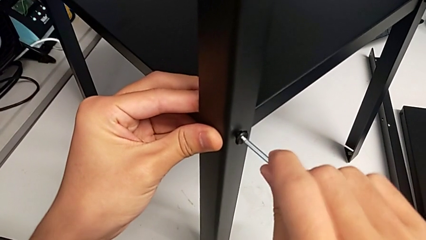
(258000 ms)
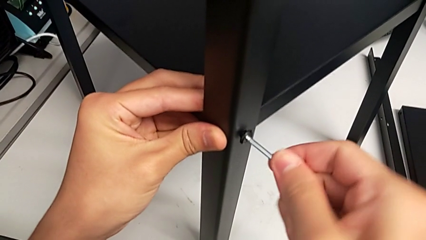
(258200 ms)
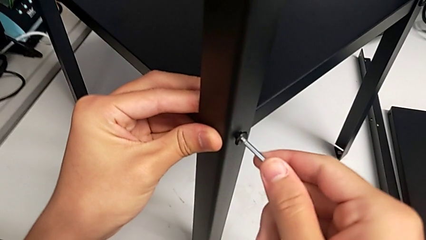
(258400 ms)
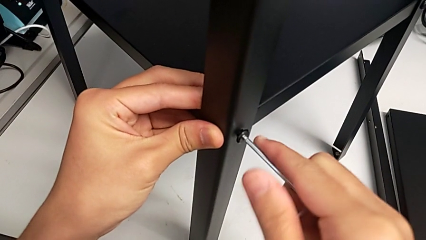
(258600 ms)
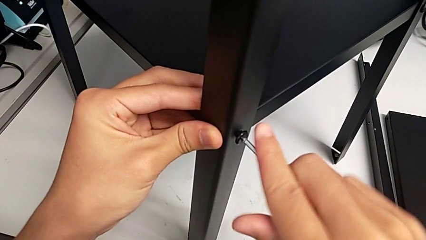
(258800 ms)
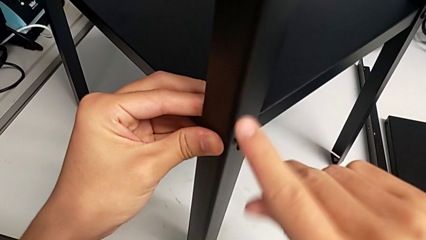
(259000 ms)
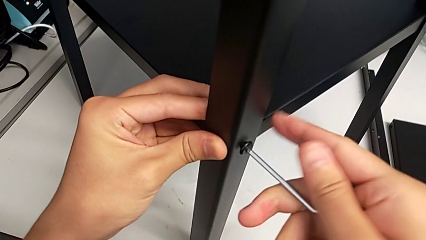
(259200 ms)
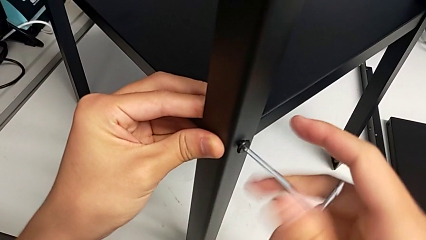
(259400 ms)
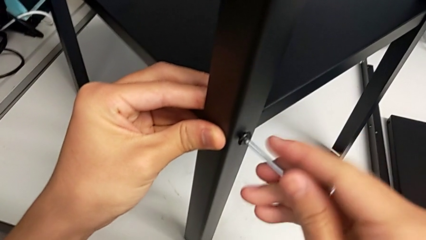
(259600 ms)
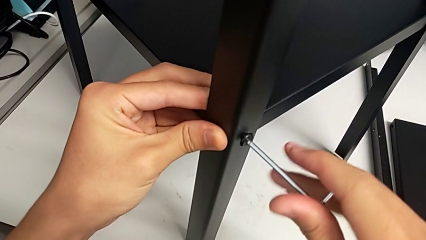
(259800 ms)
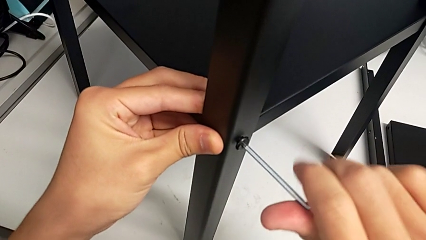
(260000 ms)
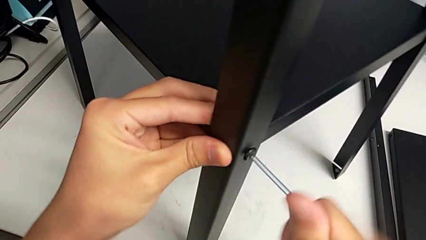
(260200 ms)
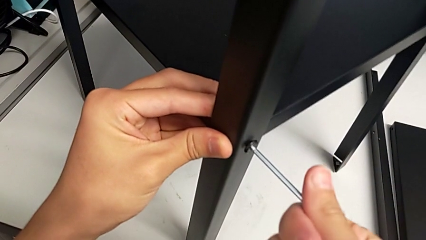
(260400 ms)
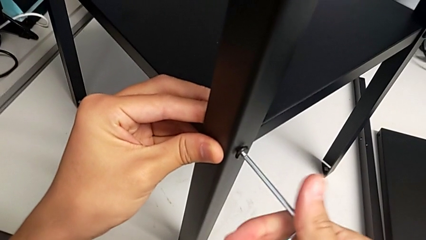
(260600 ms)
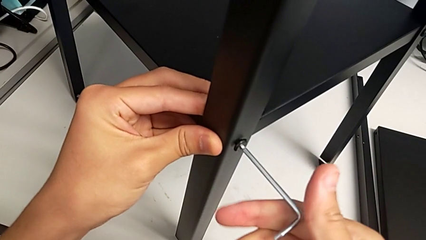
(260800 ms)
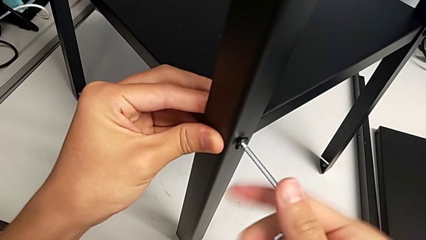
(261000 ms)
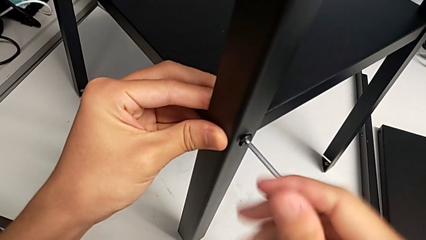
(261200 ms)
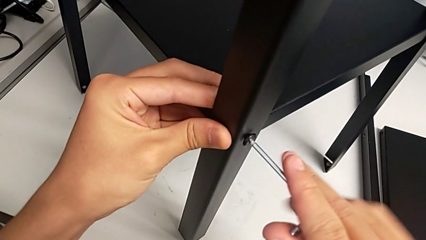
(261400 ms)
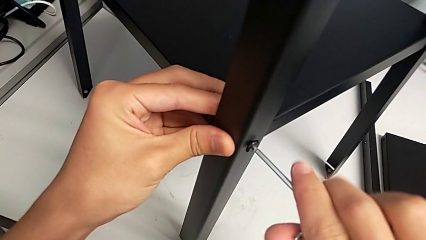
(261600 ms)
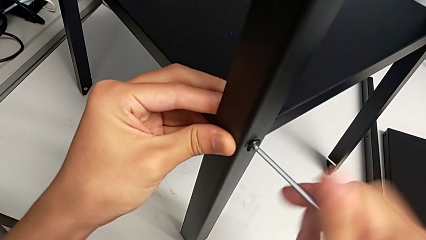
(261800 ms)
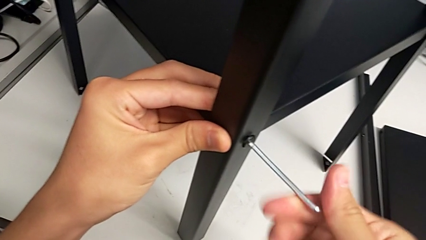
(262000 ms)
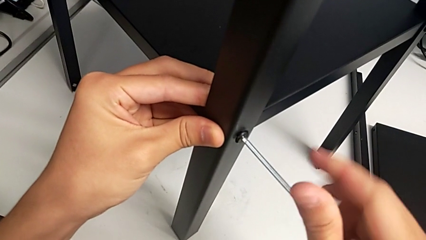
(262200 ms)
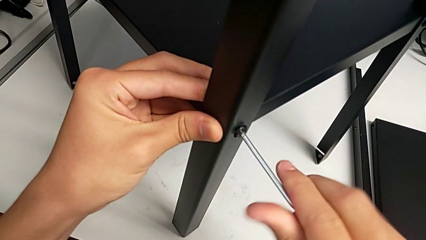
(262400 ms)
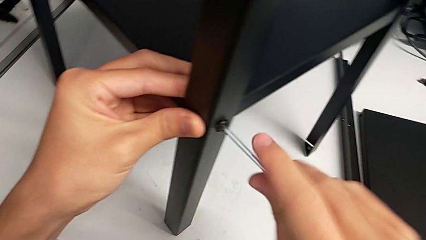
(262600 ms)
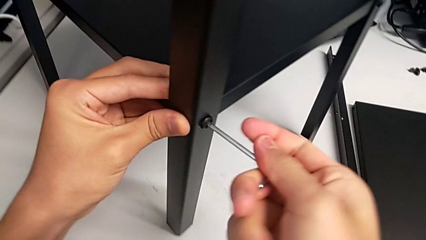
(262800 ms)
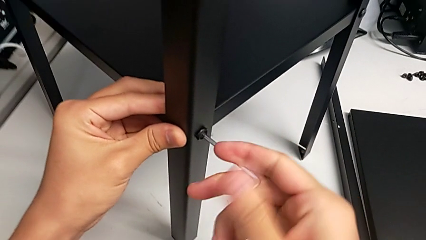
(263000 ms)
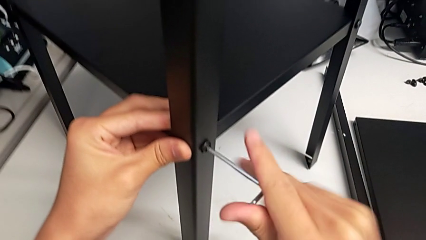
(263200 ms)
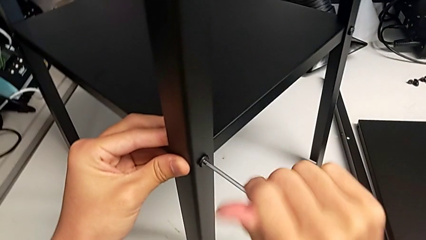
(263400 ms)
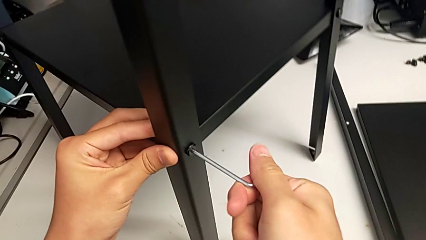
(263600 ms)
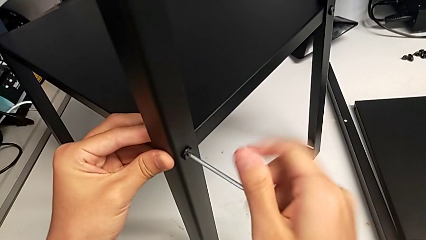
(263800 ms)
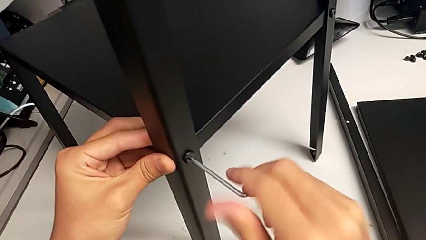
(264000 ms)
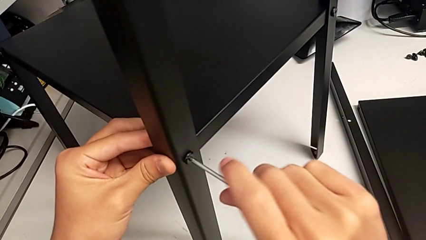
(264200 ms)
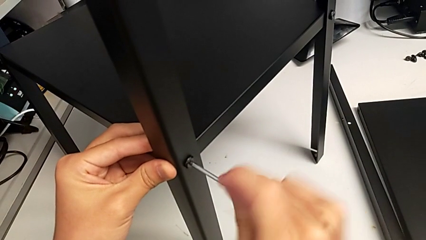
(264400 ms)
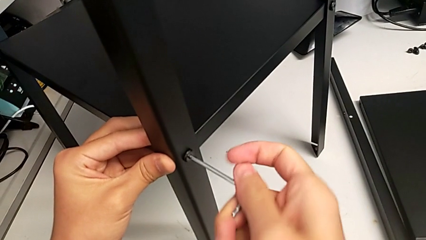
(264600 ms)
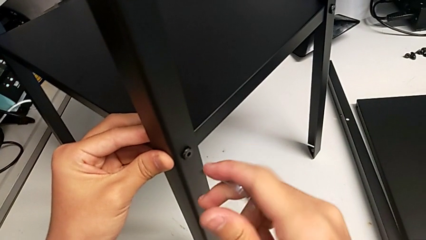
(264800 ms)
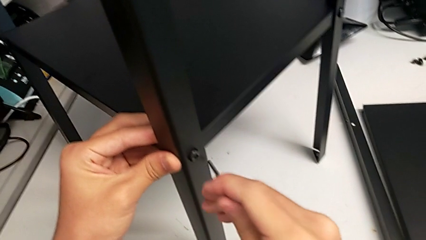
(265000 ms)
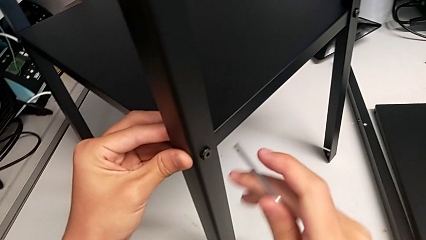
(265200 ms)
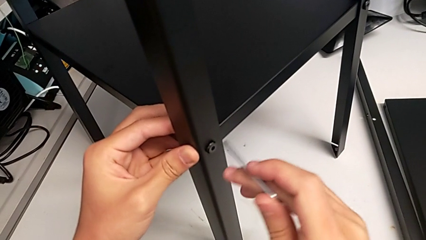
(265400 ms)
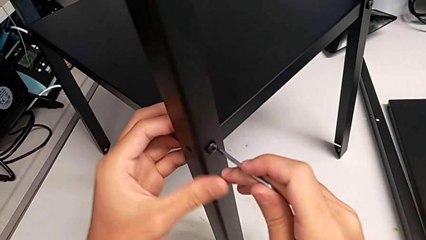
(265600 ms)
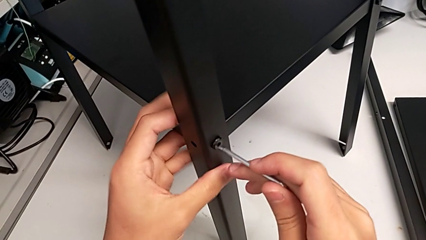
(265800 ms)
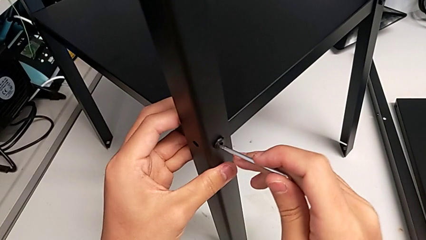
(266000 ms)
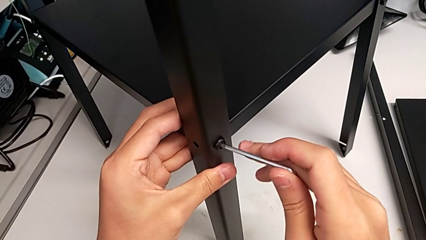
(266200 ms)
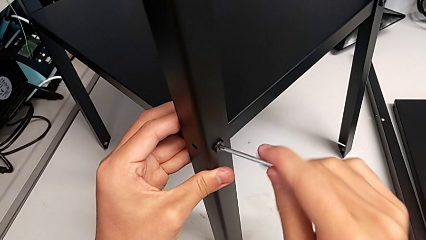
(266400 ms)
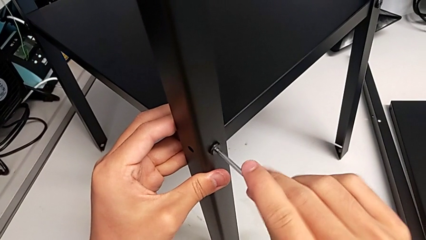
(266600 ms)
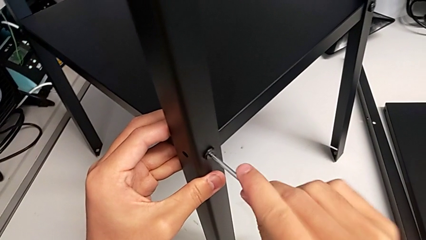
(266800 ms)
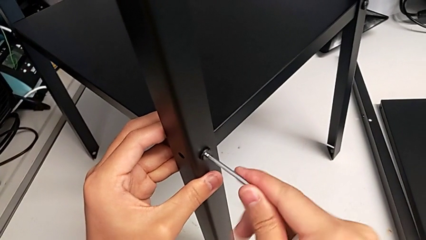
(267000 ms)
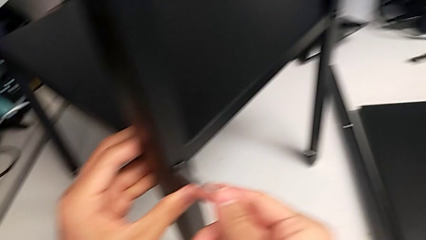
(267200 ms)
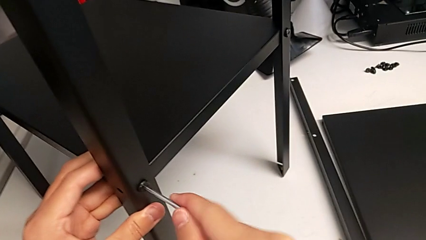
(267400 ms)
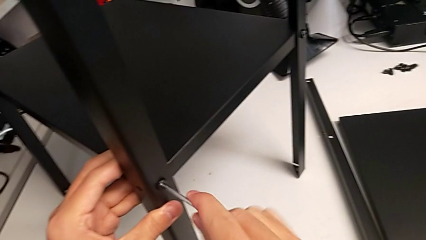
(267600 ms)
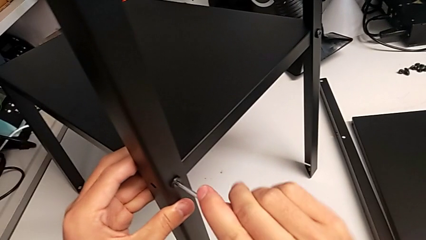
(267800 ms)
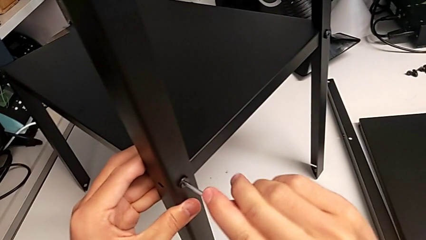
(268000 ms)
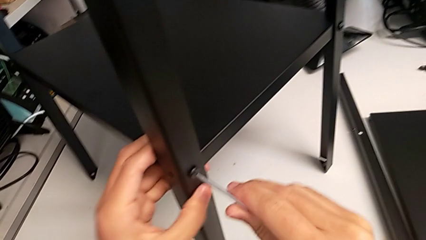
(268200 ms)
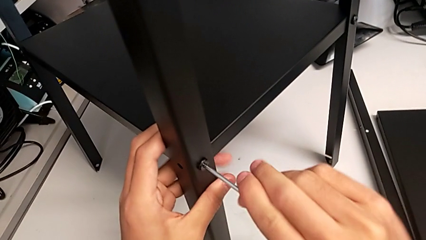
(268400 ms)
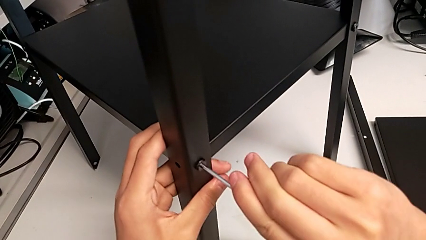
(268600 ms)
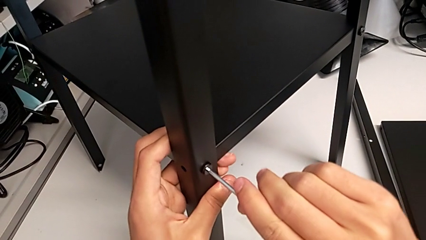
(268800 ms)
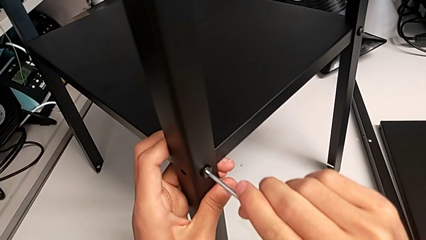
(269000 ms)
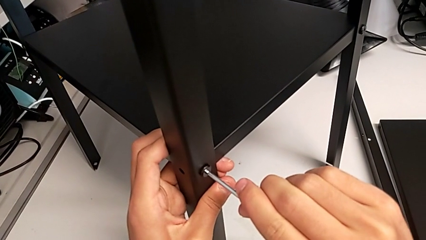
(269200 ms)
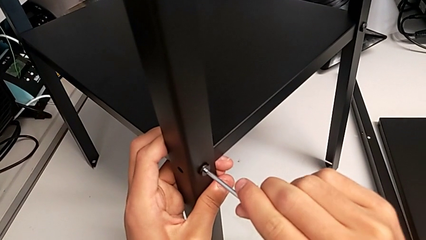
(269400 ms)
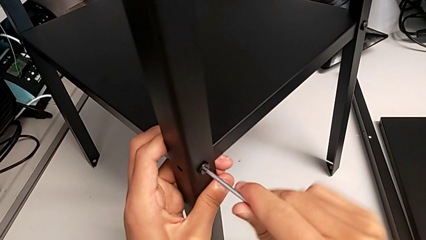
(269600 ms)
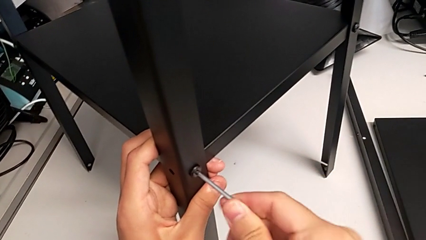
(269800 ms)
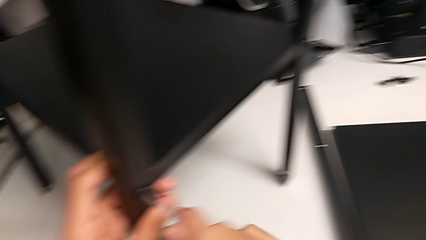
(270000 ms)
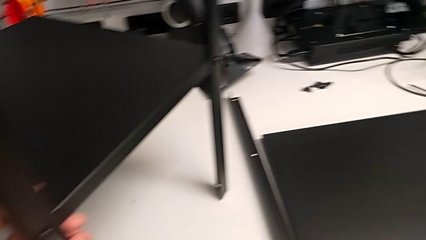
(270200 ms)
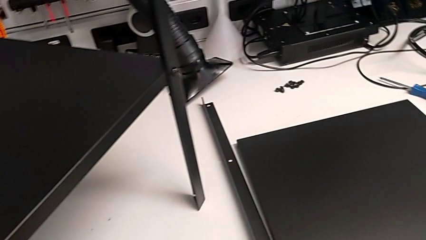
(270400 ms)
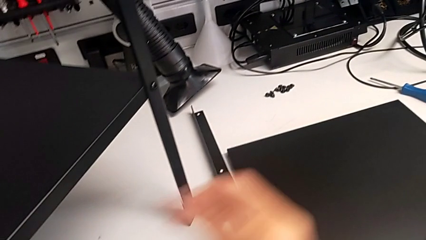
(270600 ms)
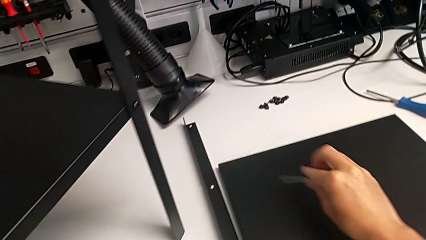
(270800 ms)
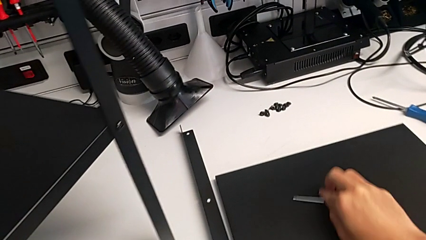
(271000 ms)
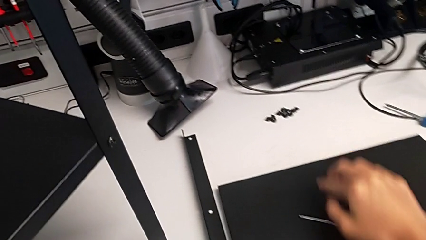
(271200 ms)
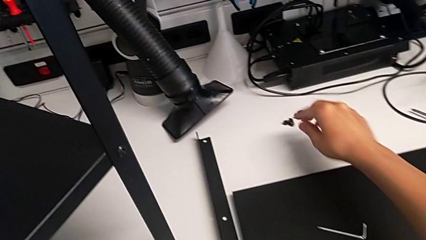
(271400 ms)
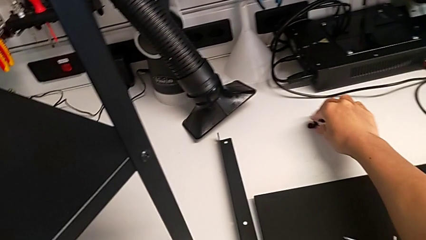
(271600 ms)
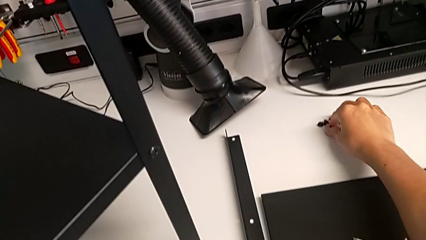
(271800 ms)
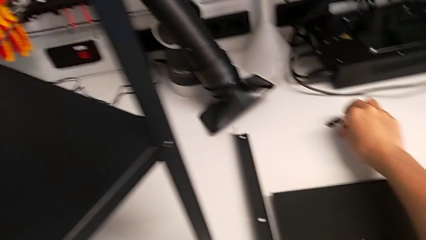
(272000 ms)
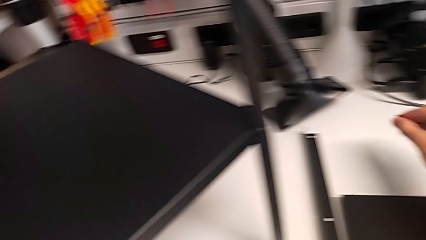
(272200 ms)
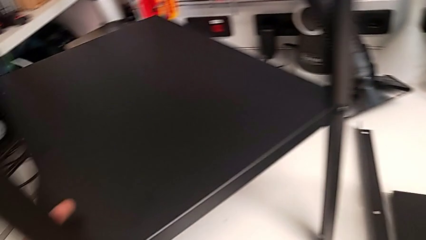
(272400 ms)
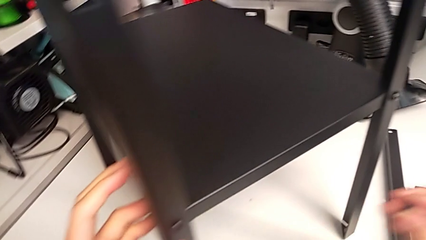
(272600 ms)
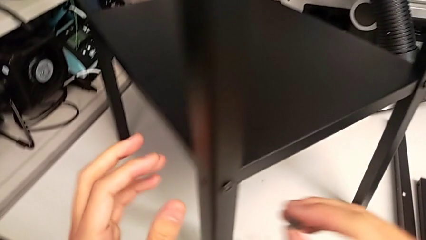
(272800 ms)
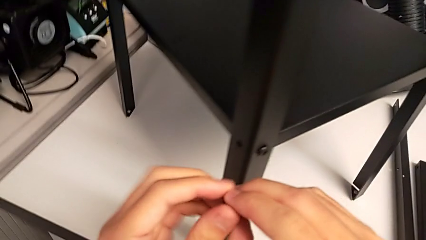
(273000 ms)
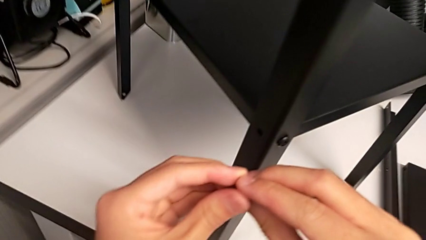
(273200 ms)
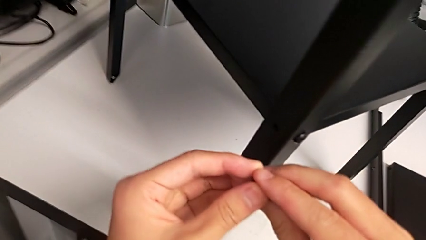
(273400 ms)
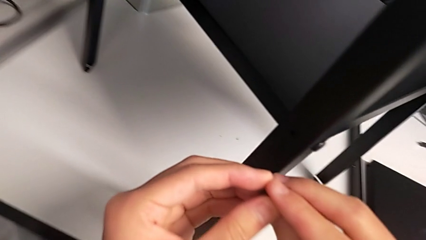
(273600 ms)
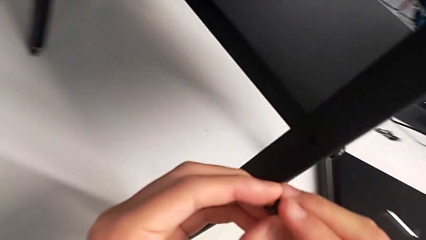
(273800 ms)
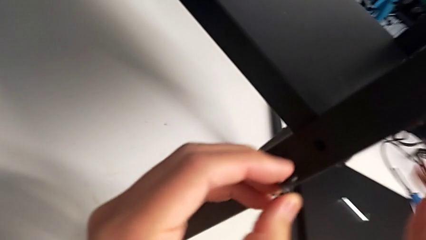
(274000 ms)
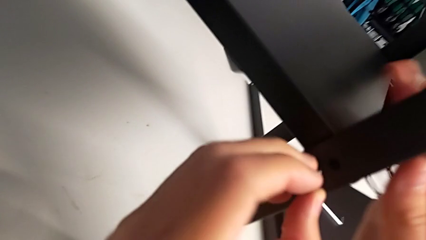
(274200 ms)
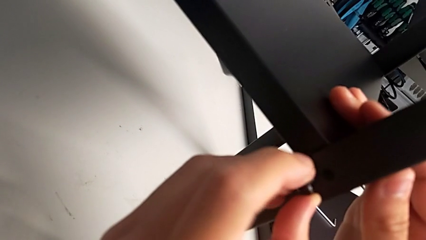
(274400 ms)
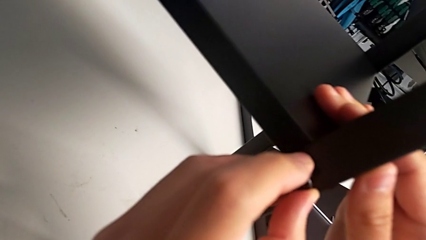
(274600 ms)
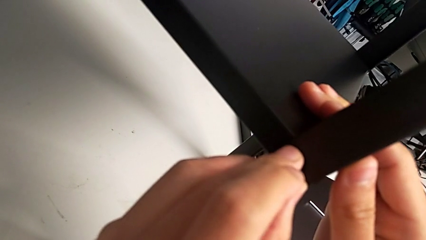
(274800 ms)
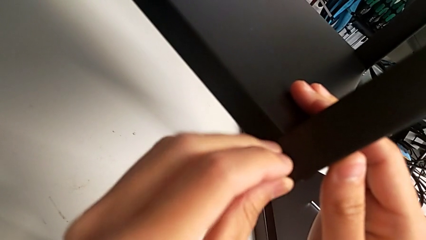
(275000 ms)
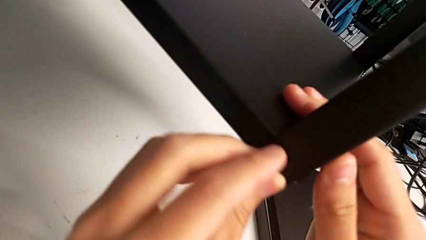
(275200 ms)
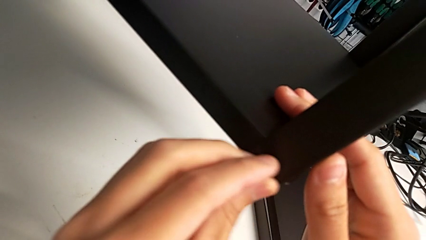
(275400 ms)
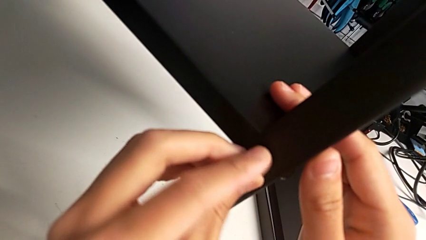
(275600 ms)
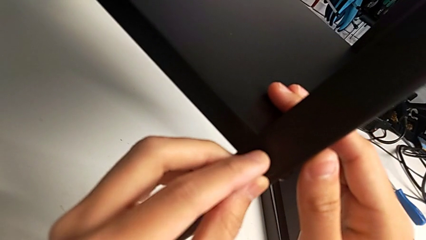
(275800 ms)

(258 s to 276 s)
The camera wearer is screwing the third leg of the shelf. They screw the hex socket head, withdraw the Allen wrench, place it, grab the hex socket head twice and insert it.
